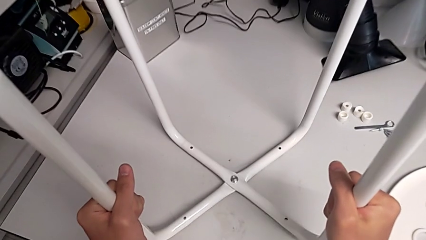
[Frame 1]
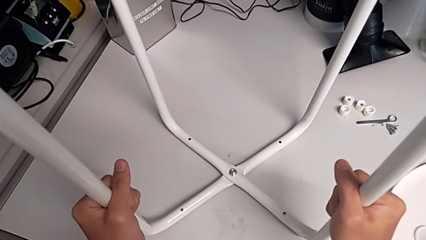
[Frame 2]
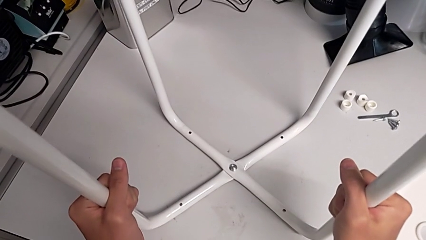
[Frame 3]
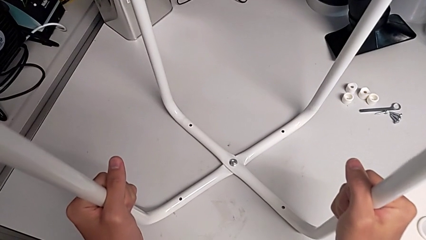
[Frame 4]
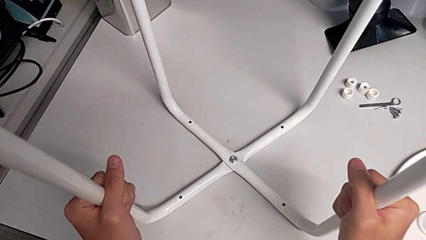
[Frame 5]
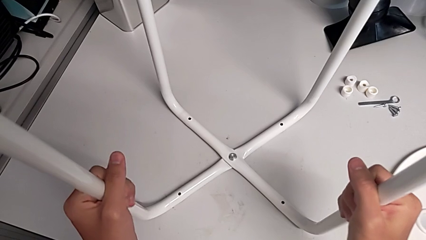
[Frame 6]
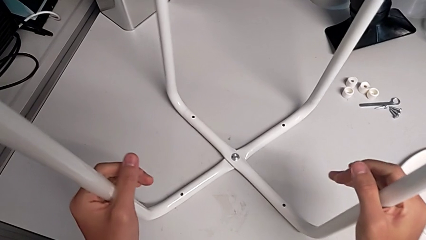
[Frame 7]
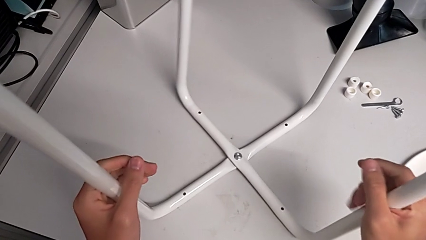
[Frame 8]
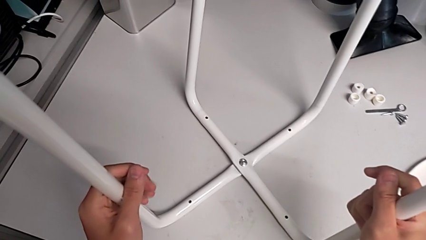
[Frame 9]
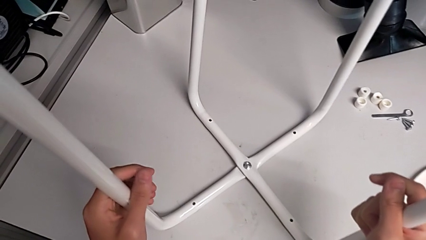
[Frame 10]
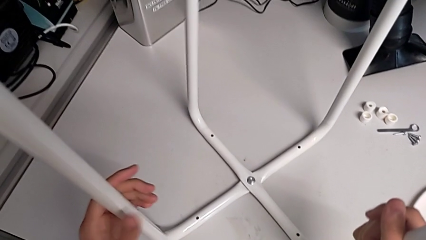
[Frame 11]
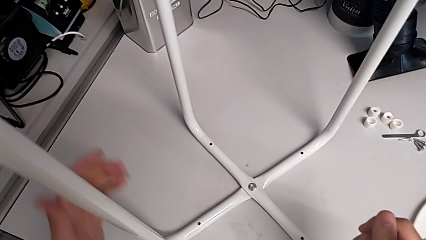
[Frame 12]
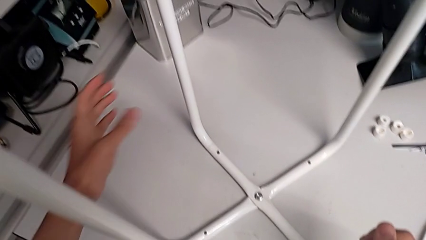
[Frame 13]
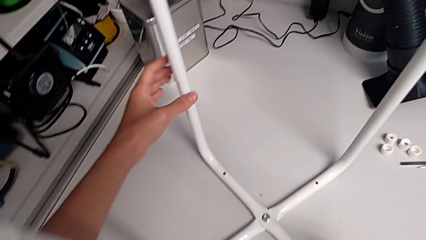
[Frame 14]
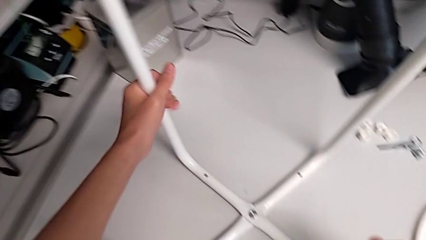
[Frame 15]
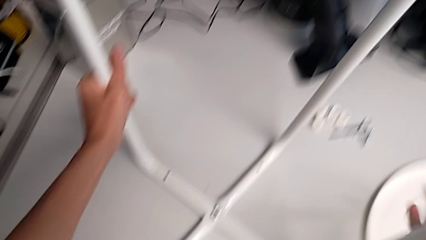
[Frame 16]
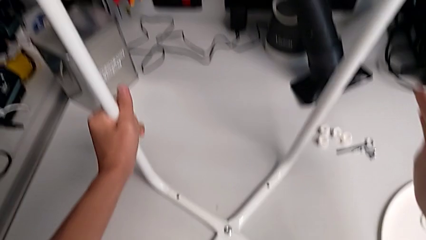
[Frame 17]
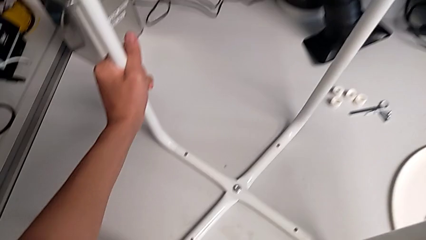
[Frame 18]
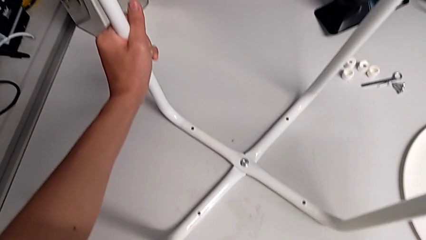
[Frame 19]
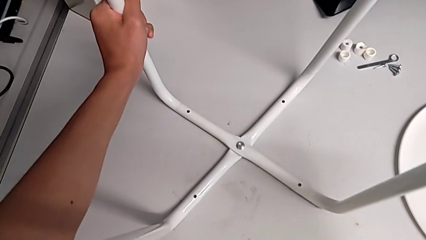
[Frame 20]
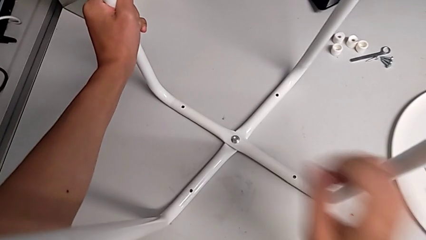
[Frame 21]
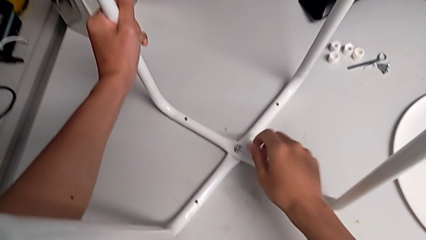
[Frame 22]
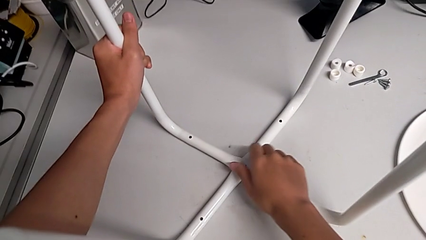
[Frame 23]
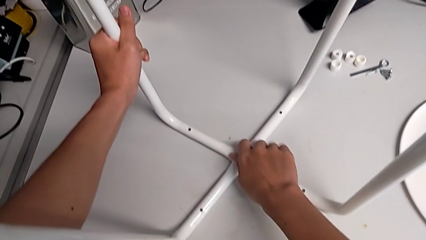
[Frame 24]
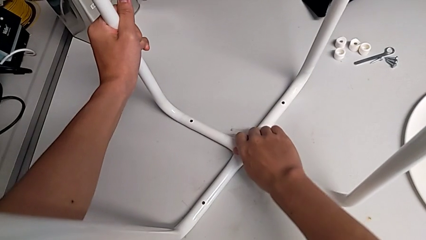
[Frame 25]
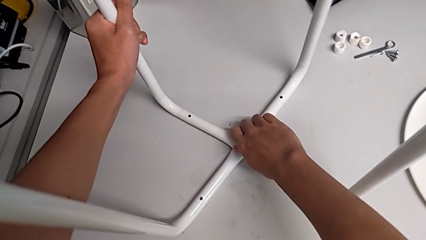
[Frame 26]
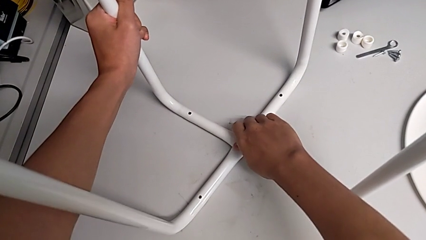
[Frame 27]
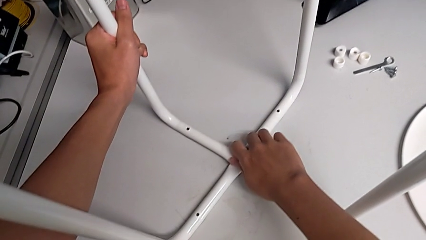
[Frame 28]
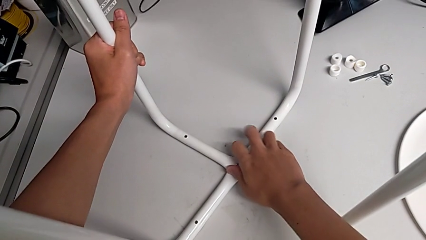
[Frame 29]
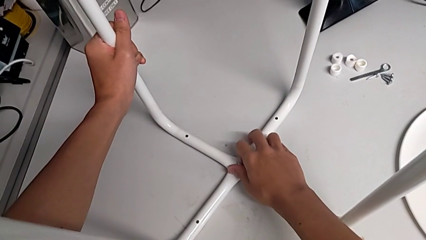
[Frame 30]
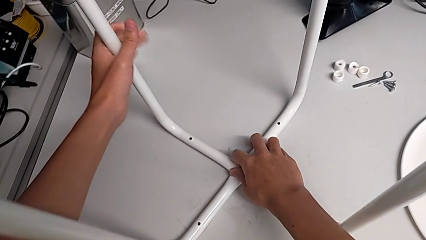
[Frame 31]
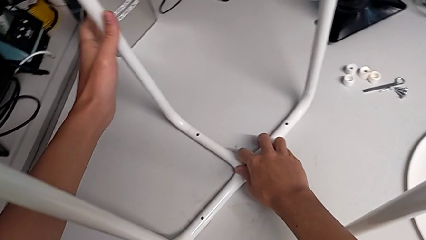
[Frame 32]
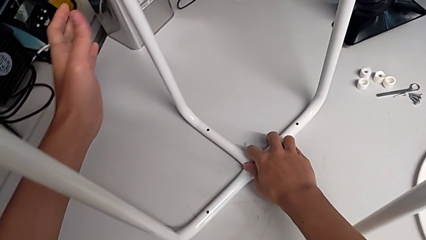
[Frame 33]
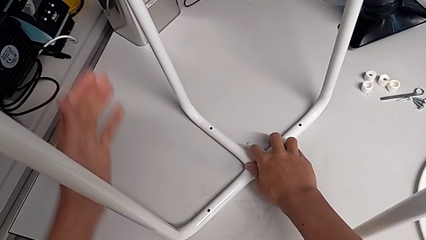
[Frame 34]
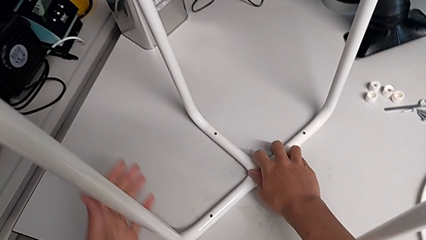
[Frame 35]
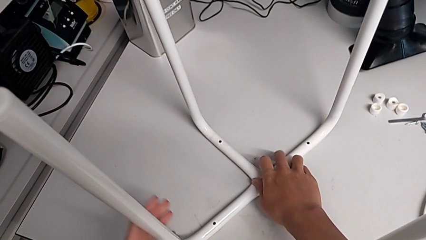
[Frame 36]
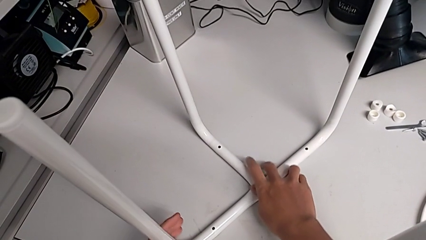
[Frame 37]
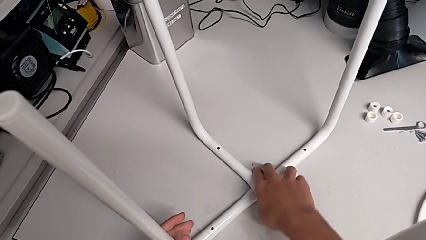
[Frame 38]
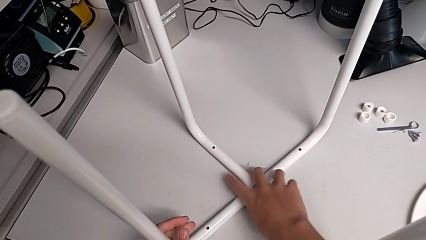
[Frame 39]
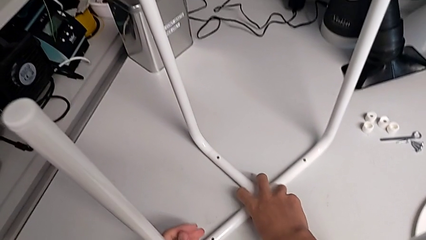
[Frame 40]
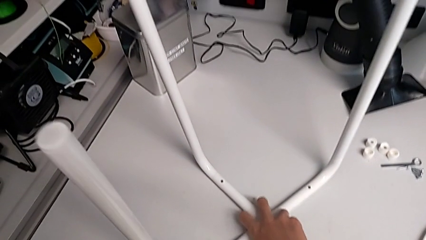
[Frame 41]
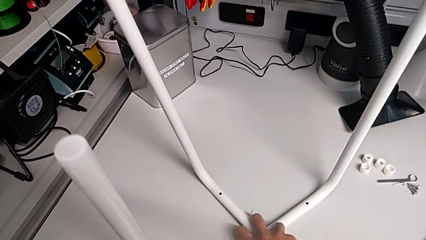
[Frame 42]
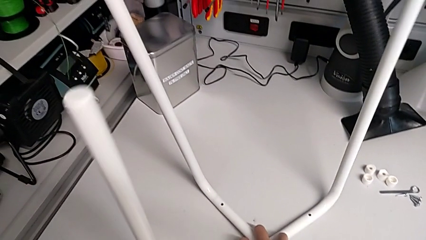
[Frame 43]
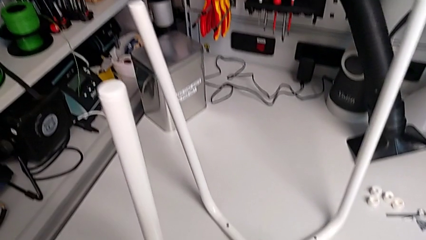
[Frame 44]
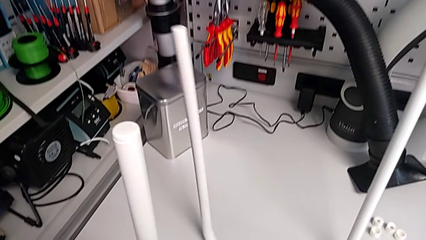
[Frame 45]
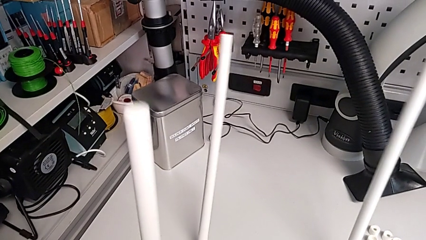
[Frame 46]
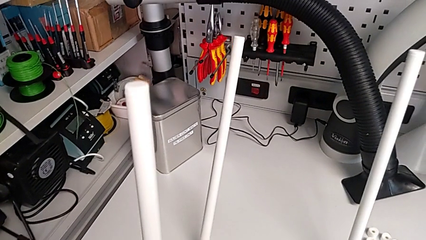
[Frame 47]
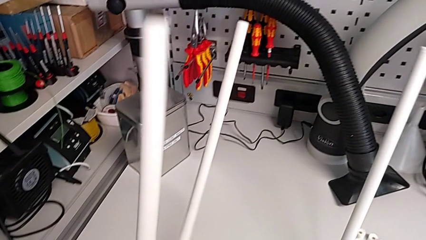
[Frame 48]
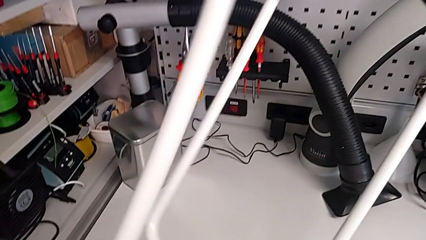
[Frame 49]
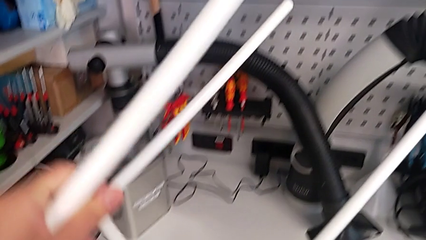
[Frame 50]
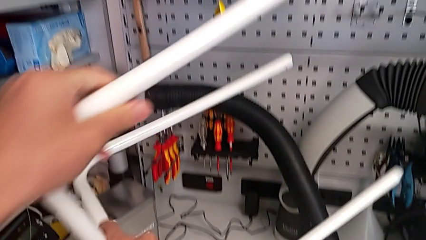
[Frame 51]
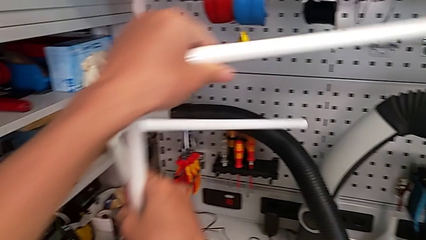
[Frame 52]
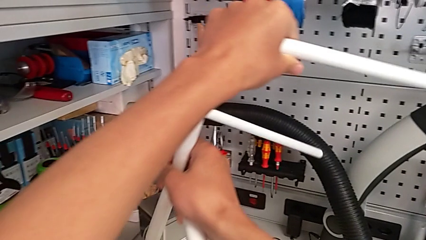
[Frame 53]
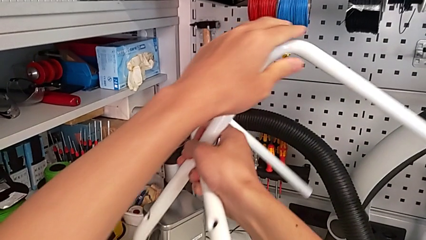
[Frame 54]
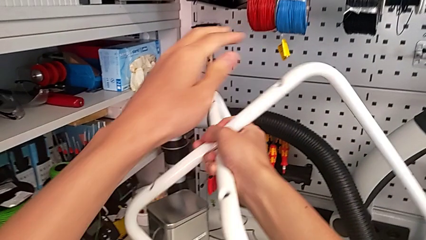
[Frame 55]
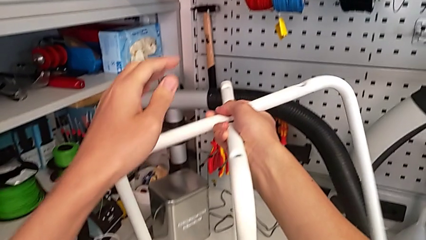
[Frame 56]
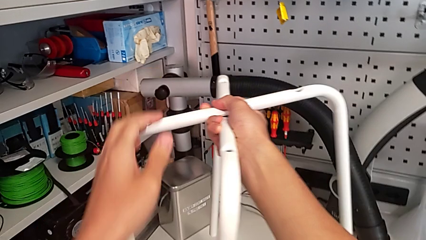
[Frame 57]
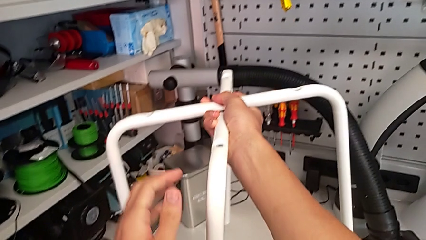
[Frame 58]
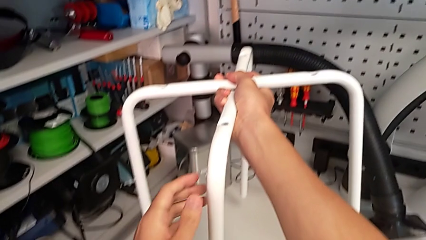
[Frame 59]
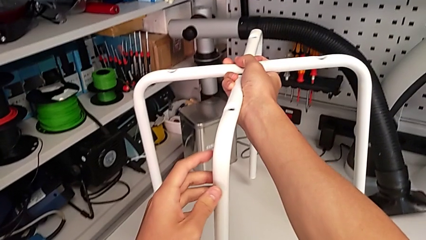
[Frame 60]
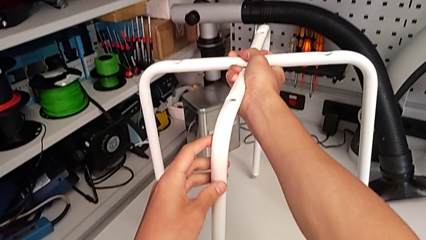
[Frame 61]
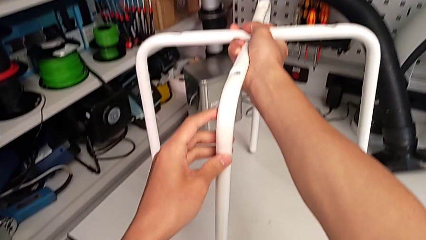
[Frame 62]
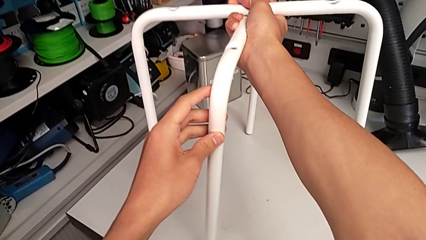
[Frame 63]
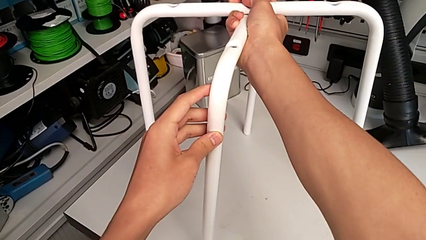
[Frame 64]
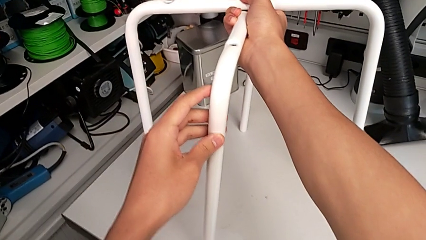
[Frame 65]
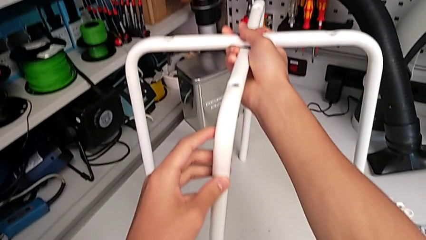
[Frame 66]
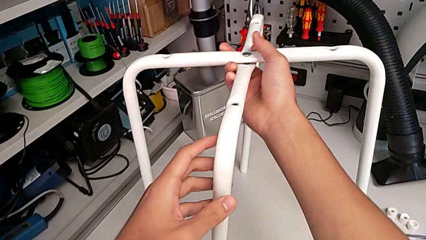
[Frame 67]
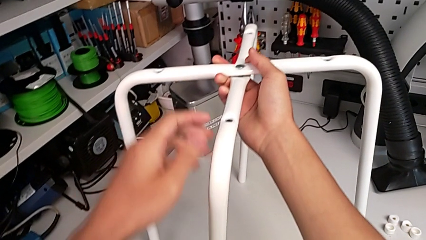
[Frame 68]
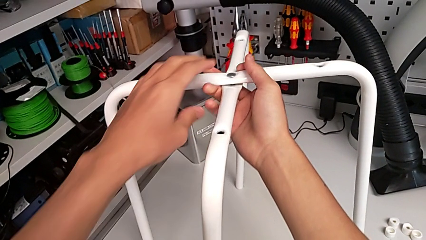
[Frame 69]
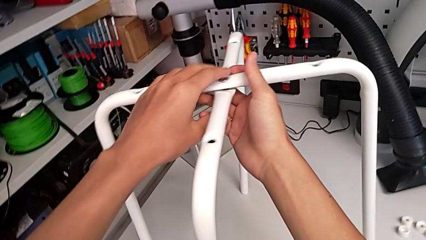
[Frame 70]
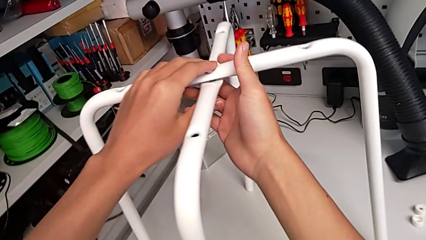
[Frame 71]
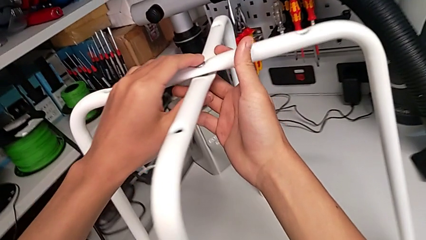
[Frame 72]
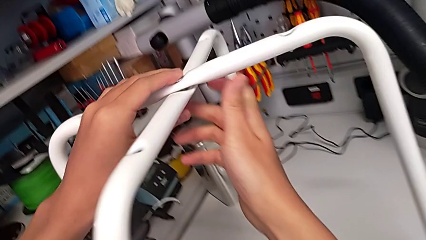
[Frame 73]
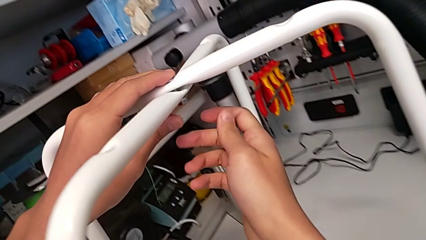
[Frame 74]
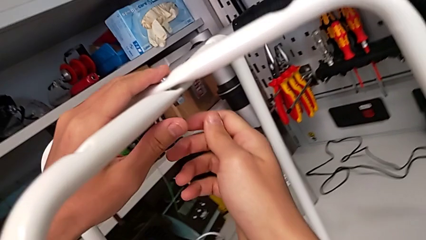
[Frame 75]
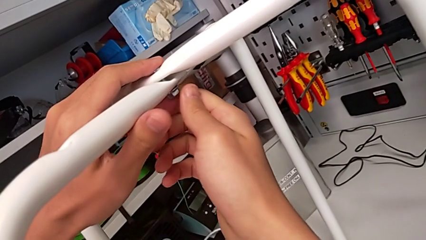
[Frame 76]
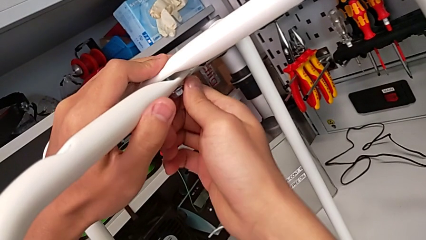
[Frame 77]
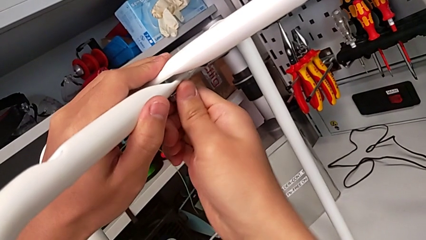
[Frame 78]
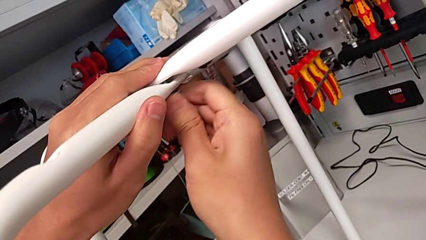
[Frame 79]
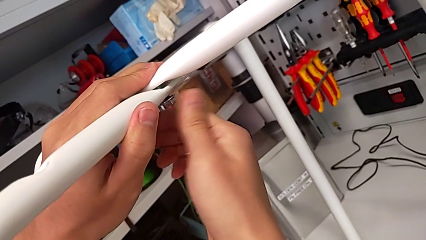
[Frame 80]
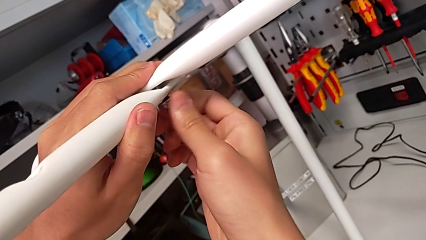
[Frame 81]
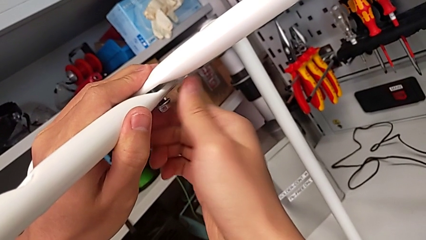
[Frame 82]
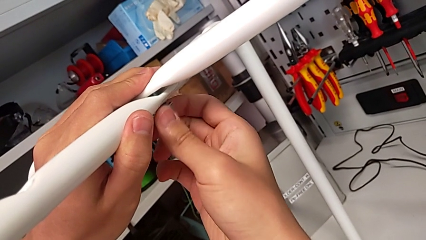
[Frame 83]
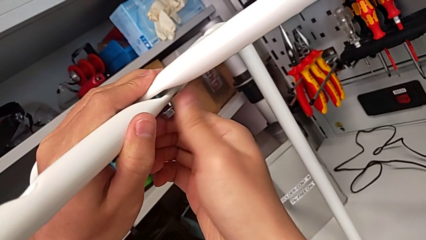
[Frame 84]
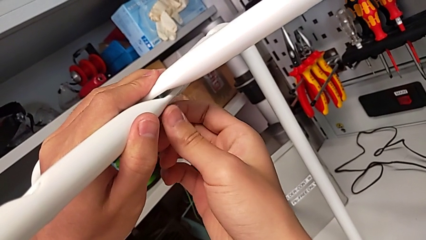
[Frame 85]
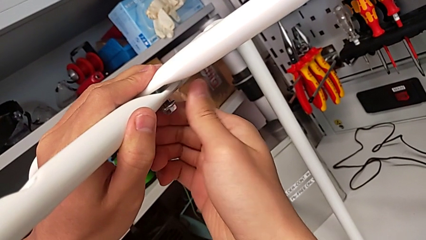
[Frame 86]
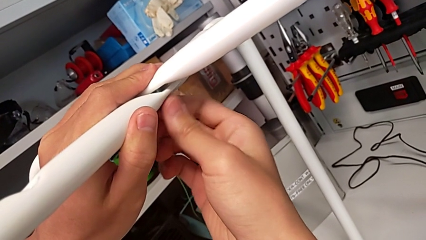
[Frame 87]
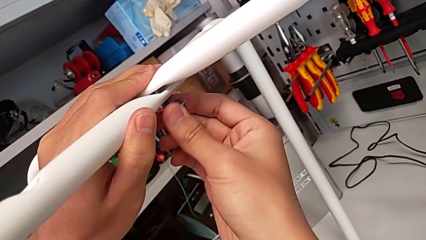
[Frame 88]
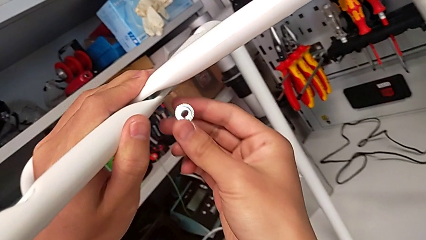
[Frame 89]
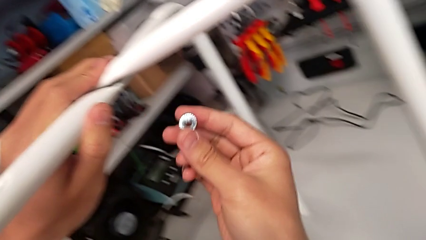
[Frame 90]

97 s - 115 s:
The camera wearer is disassembling the legs of the chair. They place the leg, hold it with the left hand, grab the middle hex nut with the right hand, hold the leg, rotate it, place it, unscrew the middle hex nut and disassemble the hex nut.
